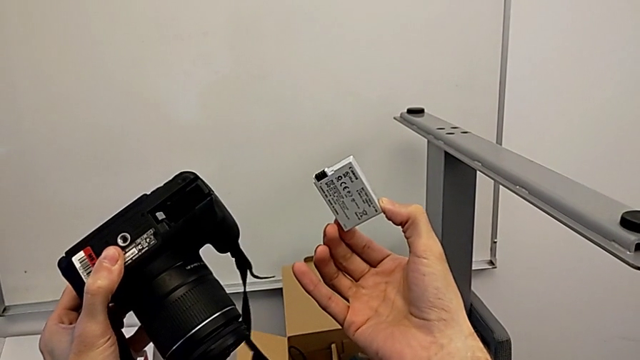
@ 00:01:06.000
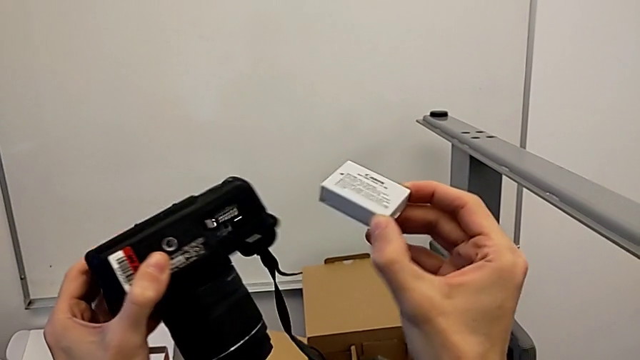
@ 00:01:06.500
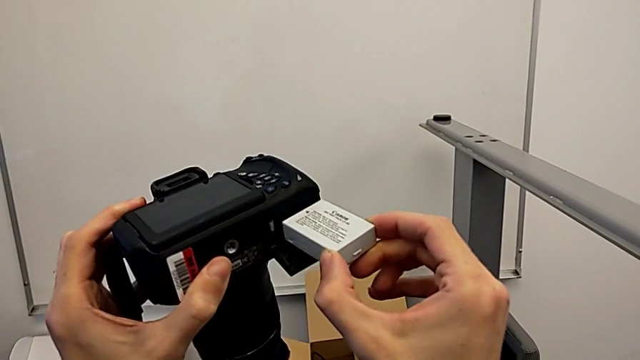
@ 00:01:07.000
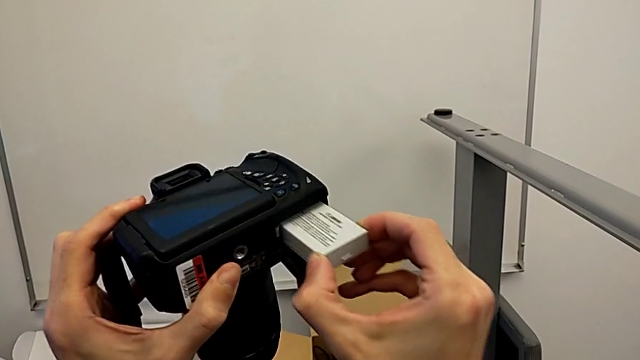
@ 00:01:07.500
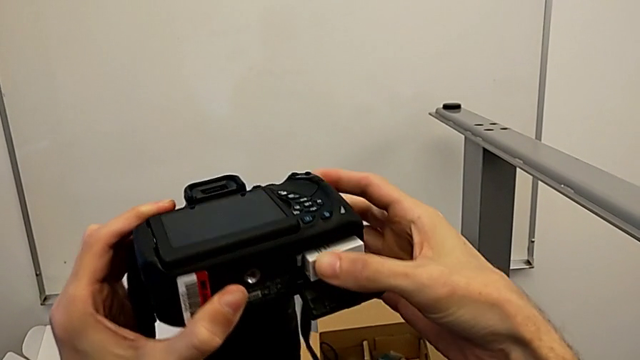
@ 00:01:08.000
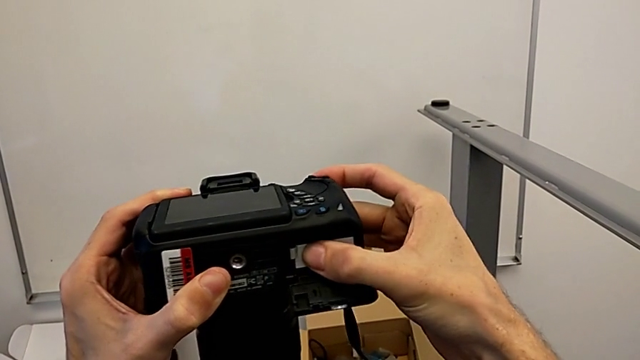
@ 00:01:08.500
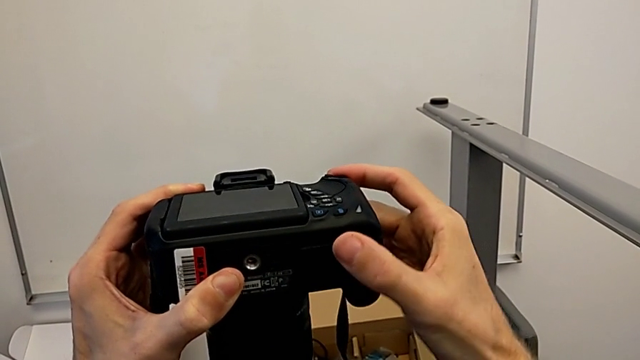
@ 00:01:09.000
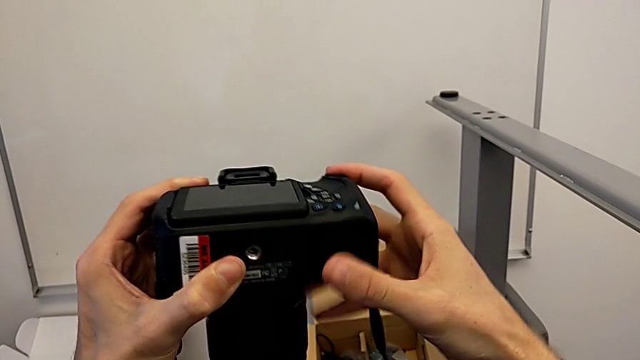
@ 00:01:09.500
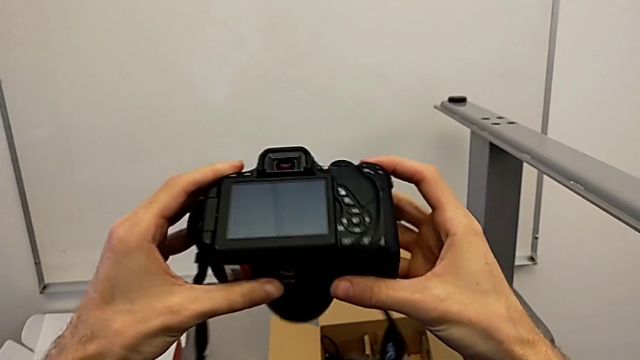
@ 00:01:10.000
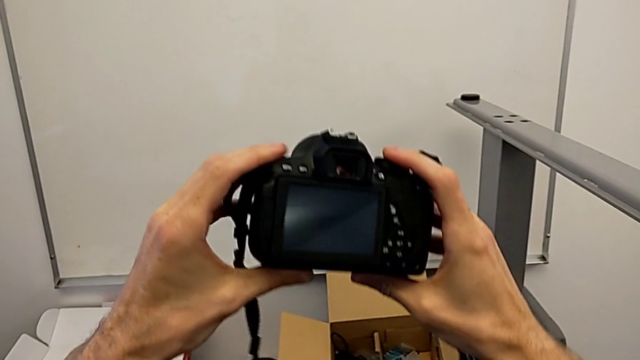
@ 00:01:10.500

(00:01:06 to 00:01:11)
The camera wearer inserts a battery into the DSLR. They insert the battery, close the battery door and rotate the DSLR.

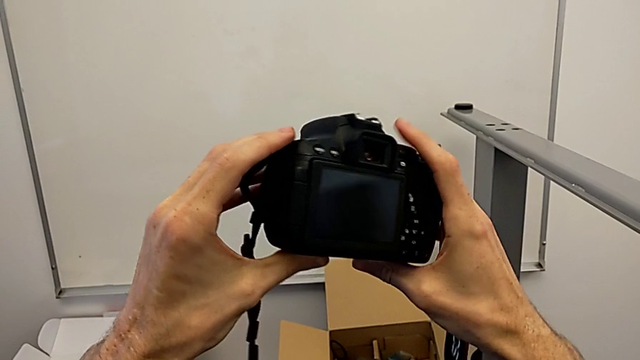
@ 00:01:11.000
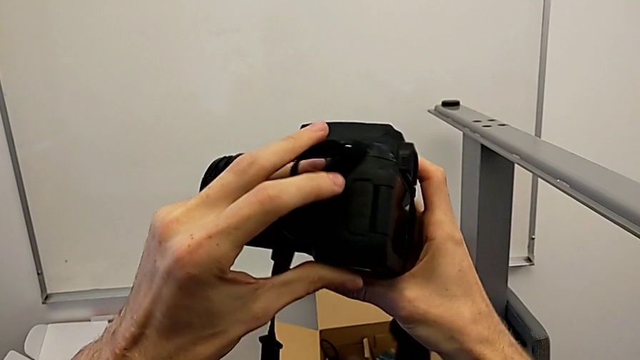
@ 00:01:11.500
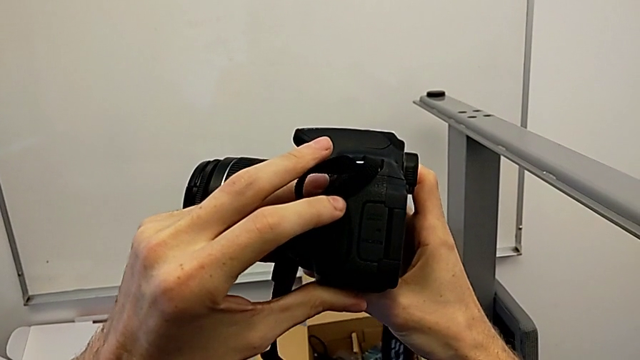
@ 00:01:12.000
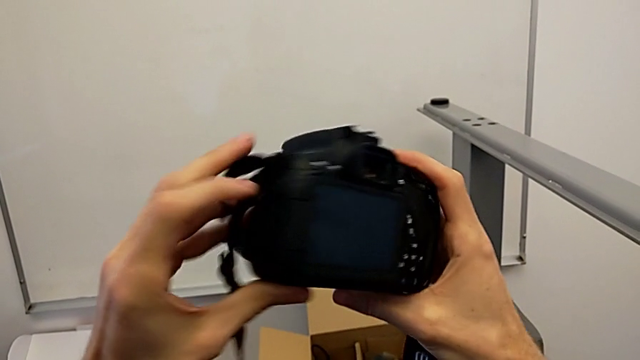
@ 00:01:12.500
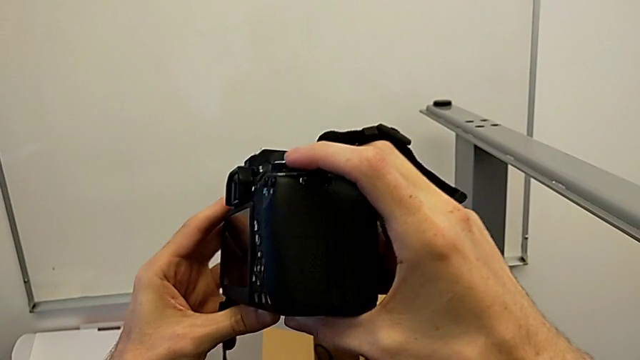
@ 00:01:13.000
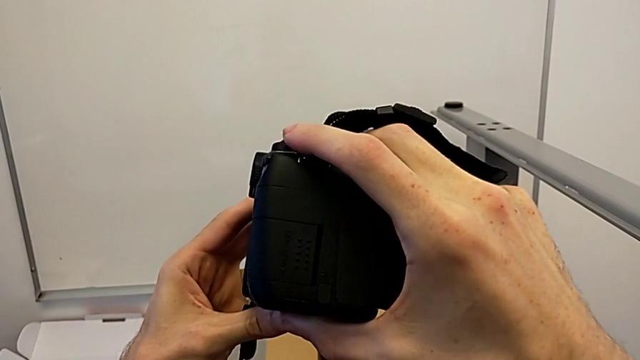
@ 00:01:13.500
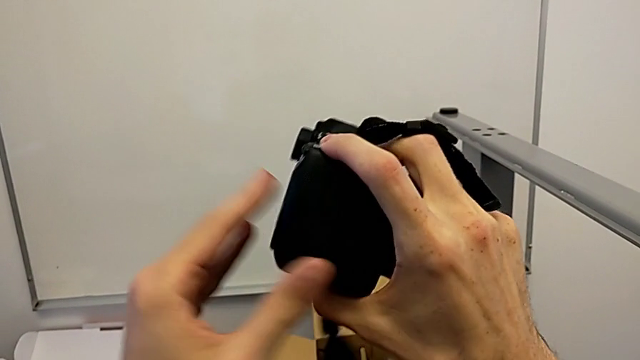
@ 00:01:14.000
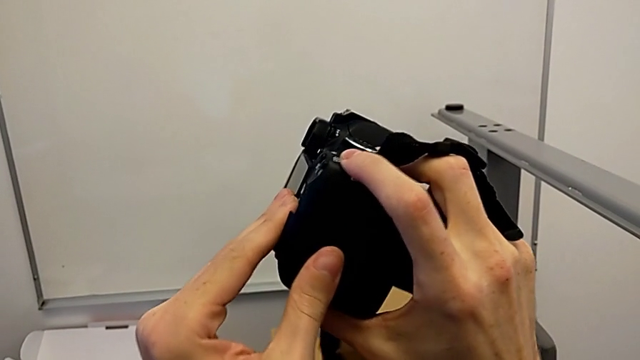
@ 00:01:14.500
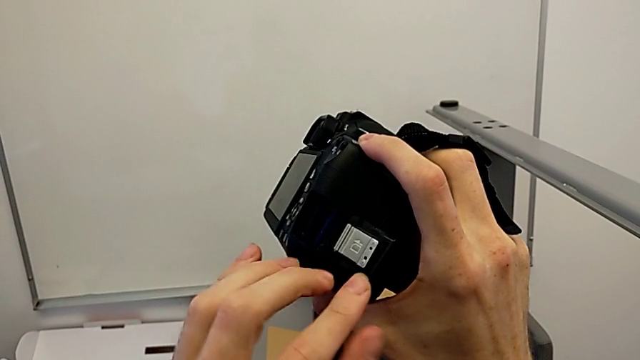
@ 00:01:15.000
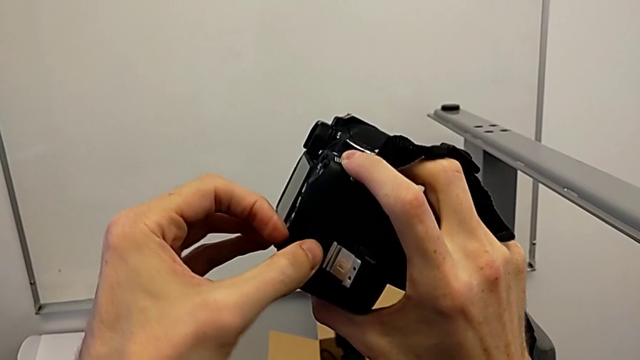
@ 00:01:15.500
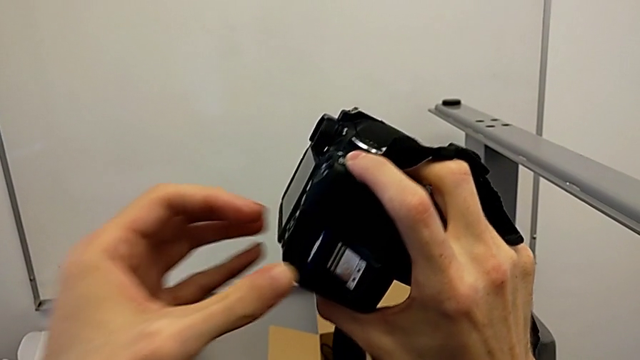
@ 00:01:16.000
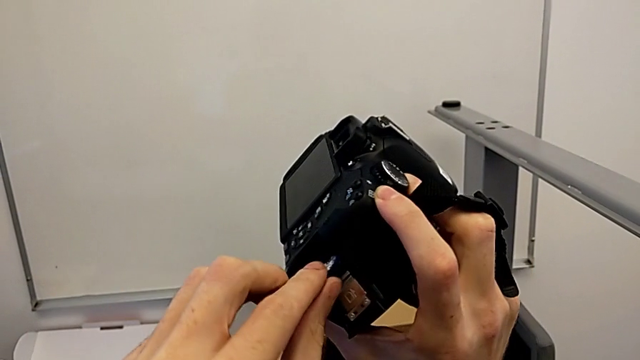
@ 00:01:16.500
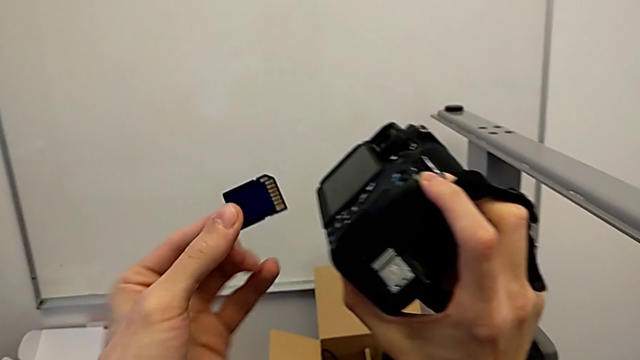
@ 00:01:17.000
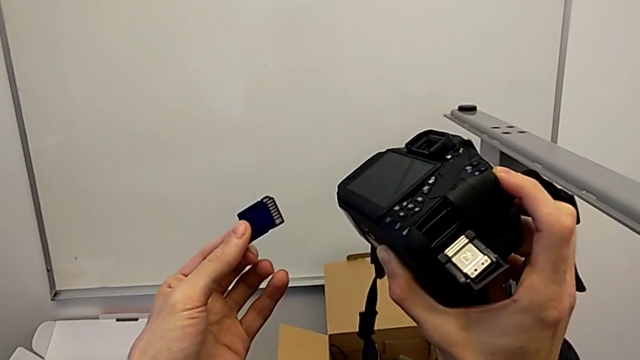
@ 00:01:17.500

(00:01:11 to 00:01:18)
The camera wearer removes the SD card from the DSLR. They inspect the DSLR, open the SD slot and withdraw the SD card.

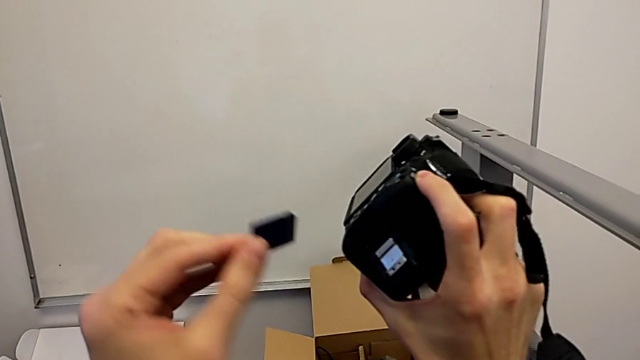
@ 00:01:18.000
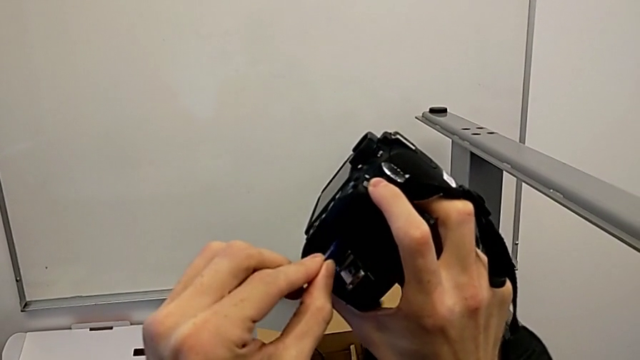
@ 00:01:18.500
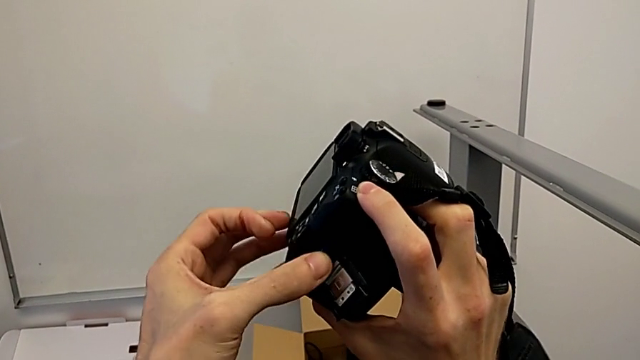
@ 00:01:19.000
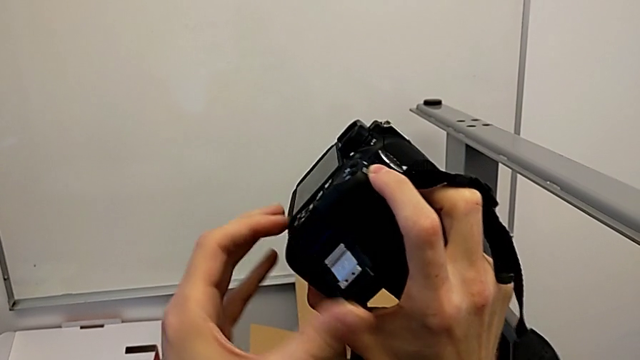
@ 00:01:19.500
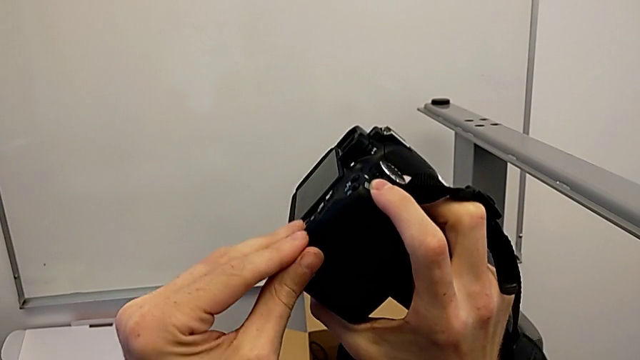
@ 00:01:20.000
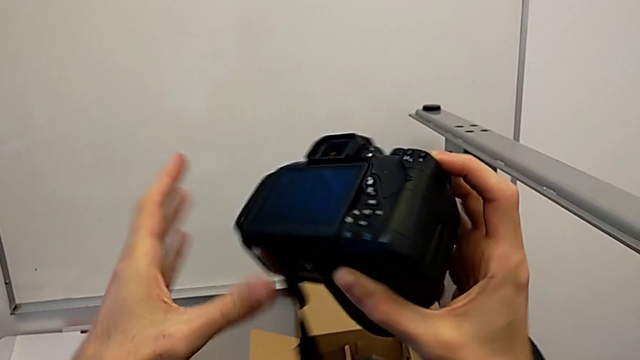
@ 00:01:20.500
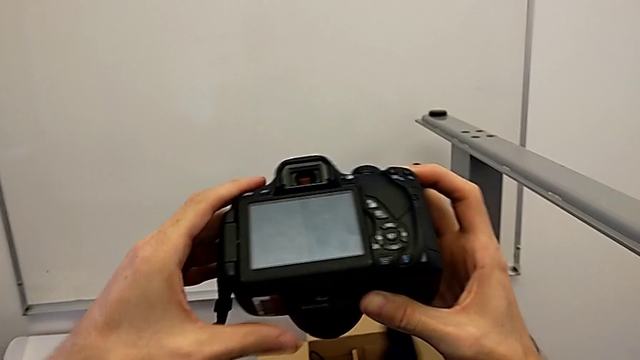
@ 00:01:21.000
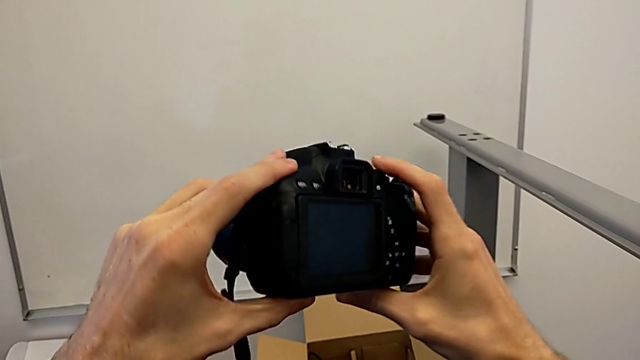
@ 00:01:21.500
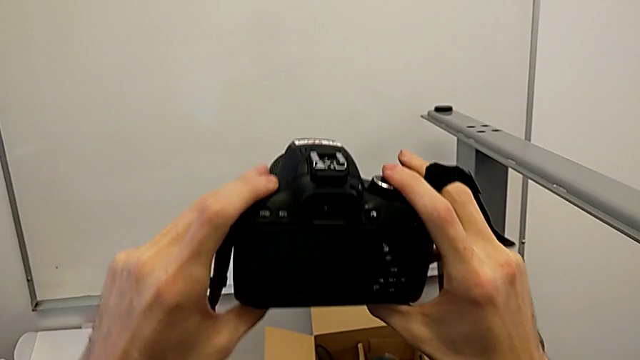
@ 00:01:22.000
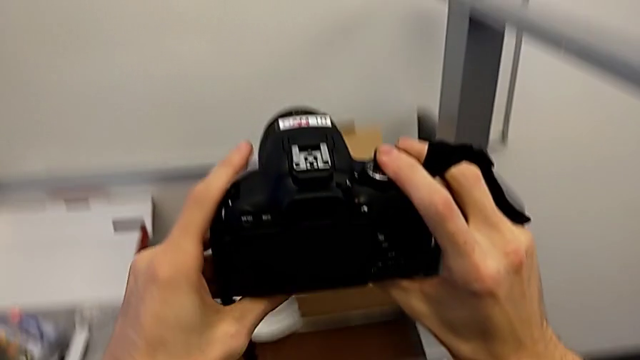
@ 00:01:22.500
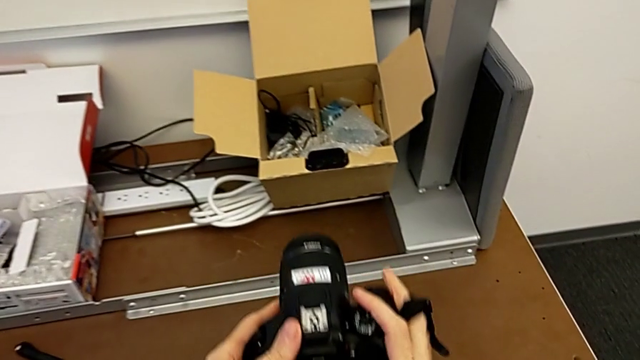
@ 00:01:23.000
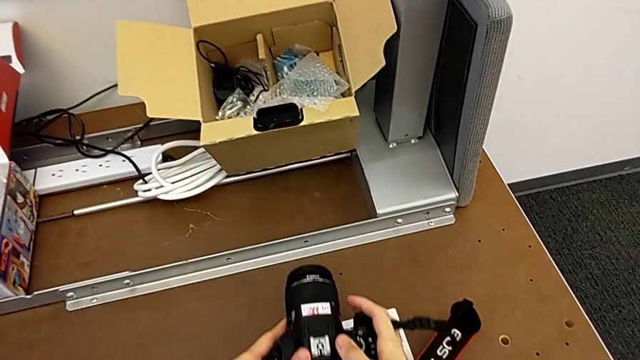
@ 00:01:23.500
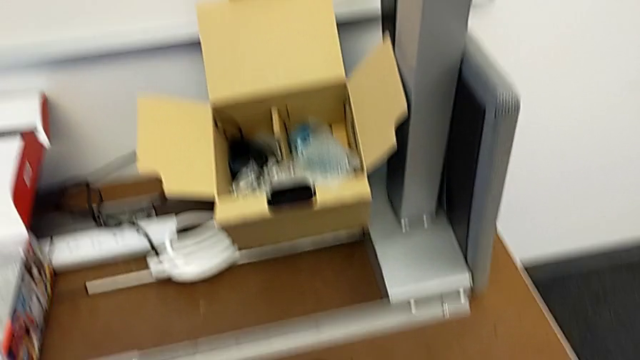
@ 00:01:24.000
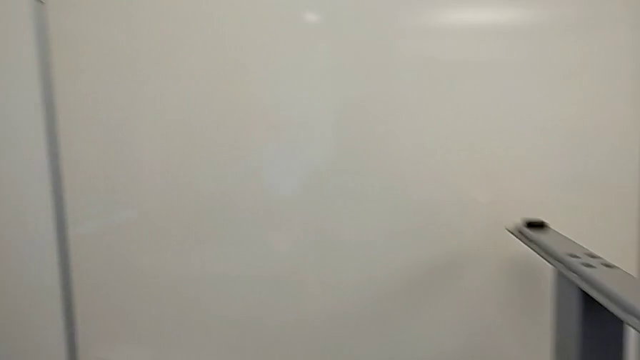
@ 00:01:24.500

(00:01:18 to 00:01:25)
The camera wearer inserts an SD card into the DSLR. They insert the SD card, close the SD slot, rotate the DSLR and place it.
